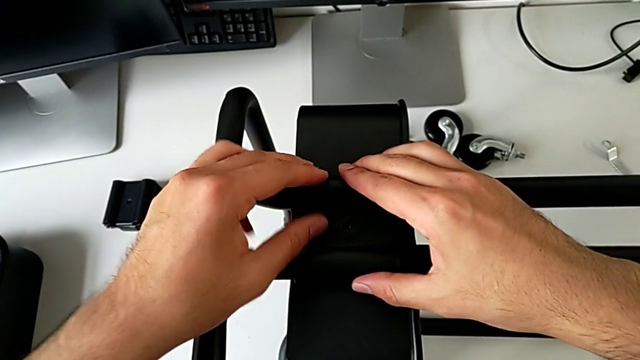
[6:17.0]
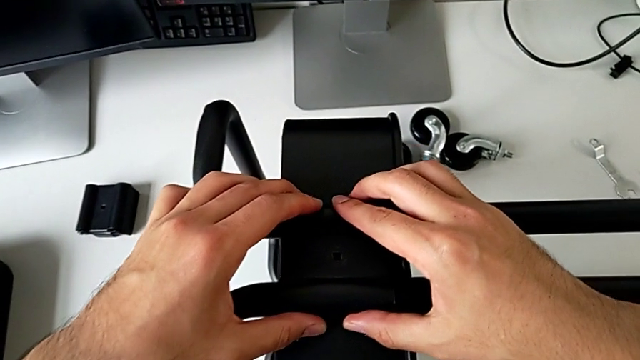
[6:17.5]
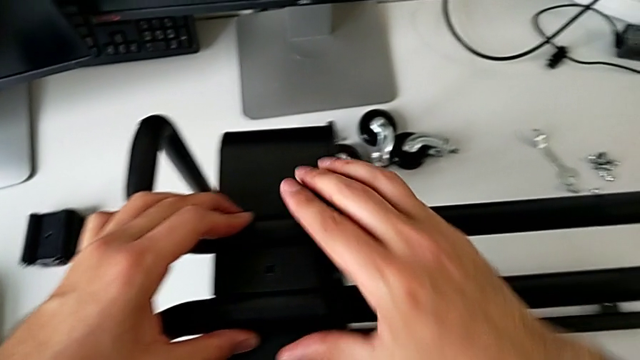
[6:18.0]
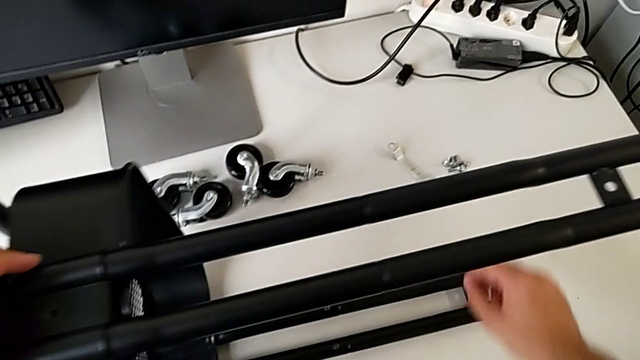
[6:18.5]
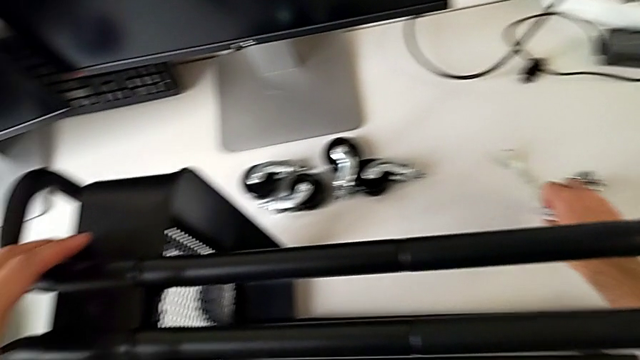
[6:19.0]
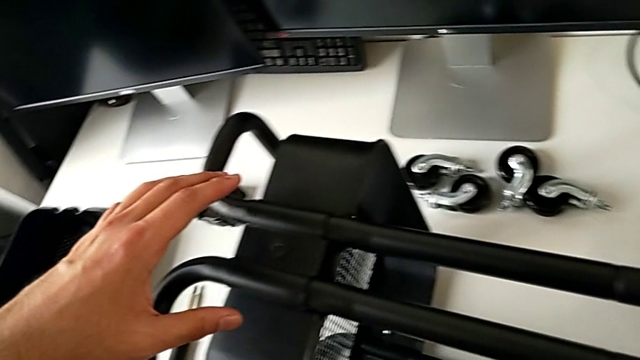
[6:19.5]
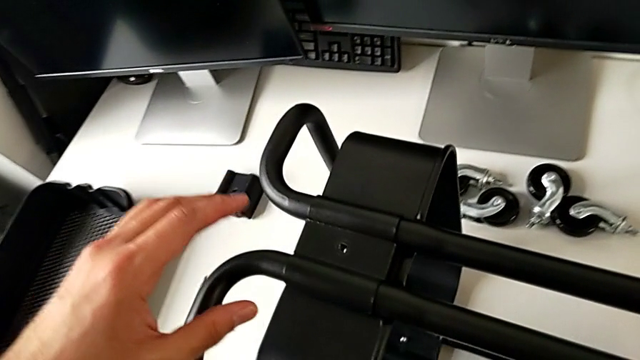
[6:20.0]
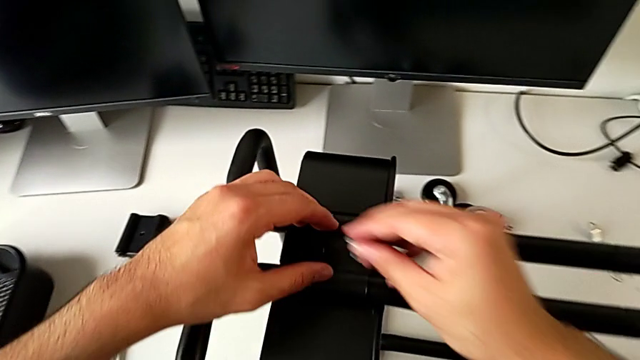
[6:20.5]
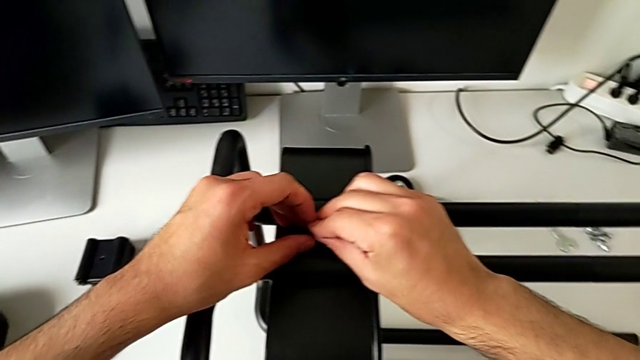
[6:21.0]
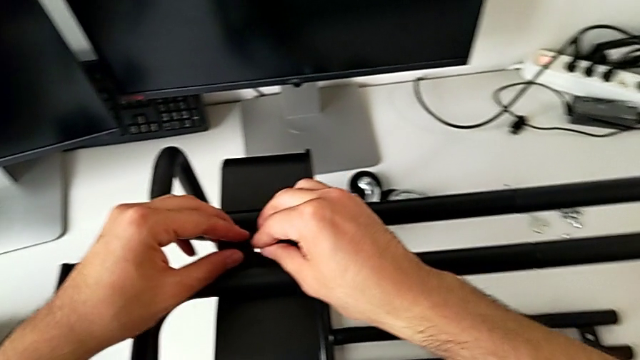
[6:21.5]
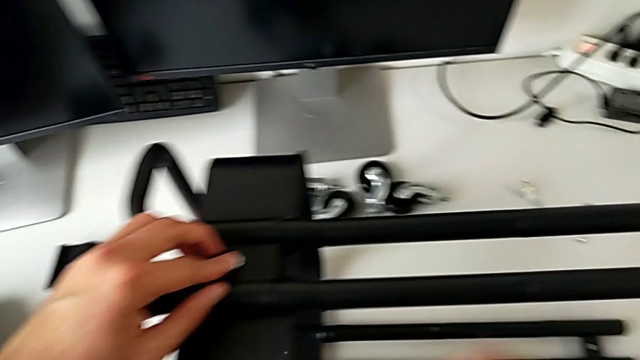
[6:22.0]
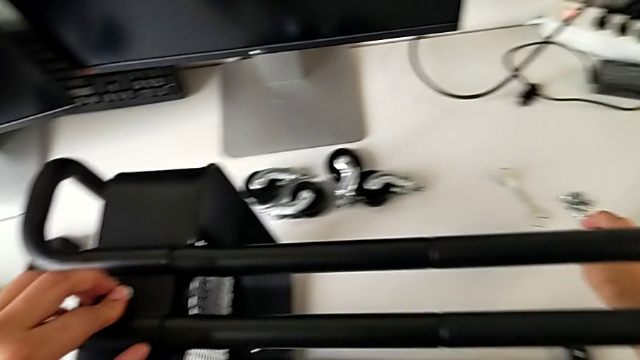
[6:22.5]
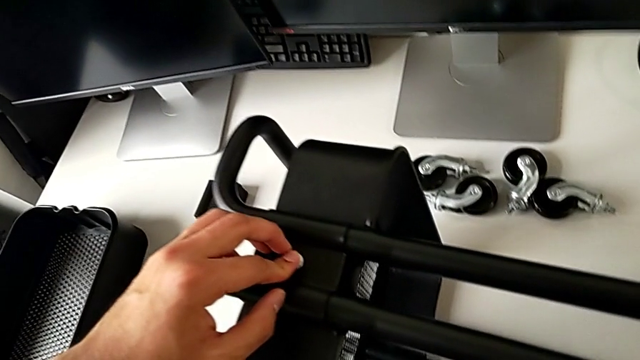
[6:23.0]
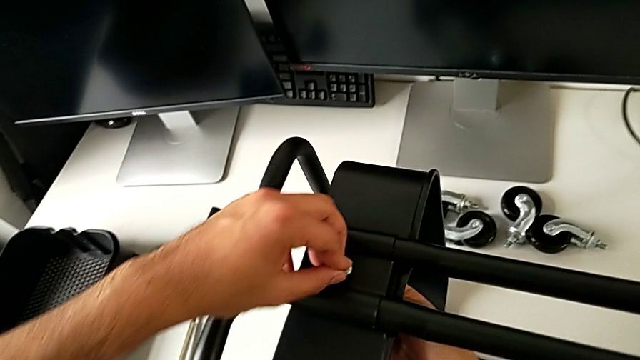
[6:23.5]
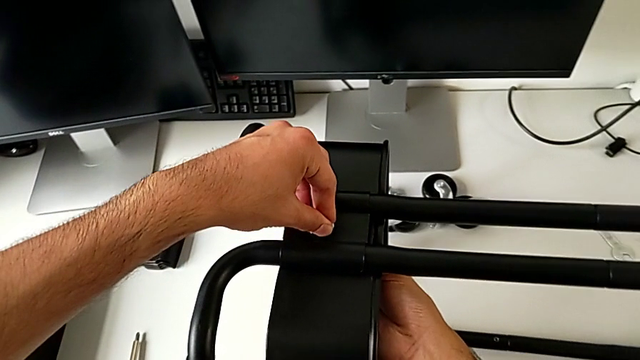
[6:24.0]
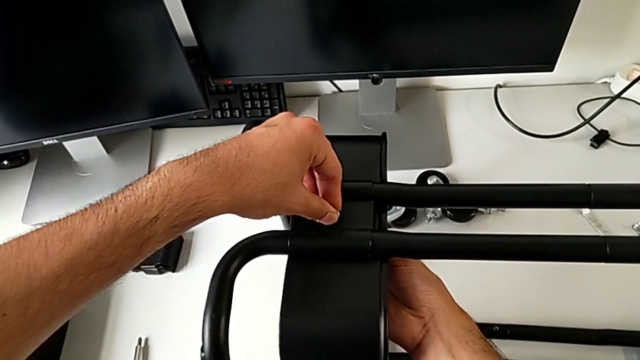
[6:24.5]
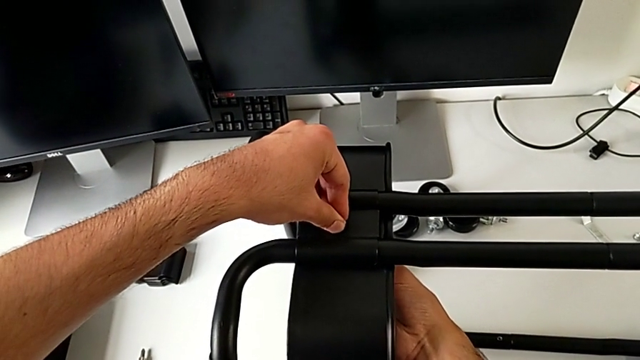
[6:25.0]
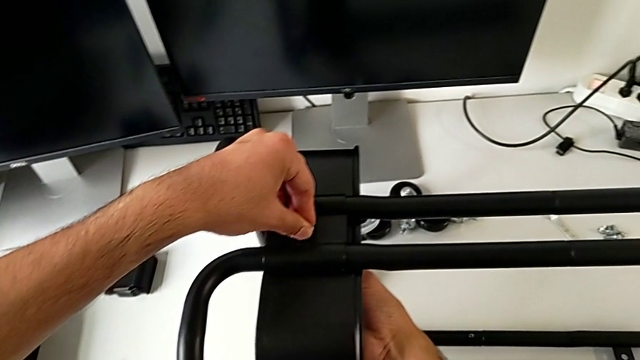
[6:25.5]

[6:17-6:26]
The camera wearer is assembling the bottom tray of the furniture. They assemble the bracket, insert the bolt, approach the hexagon cap nut and begin to screw the hexagon cap nut.

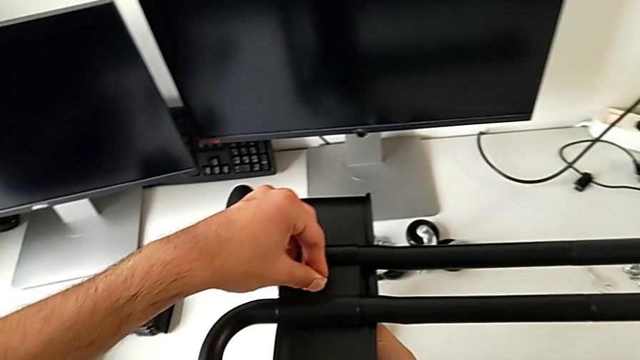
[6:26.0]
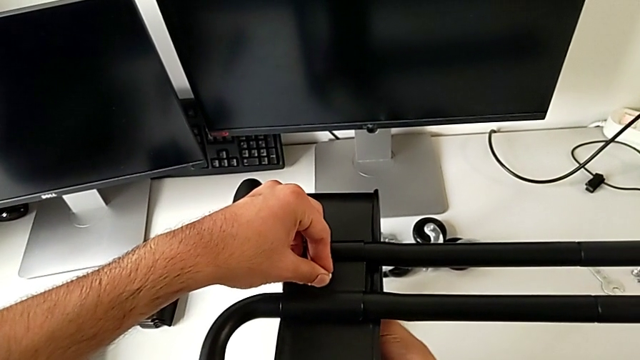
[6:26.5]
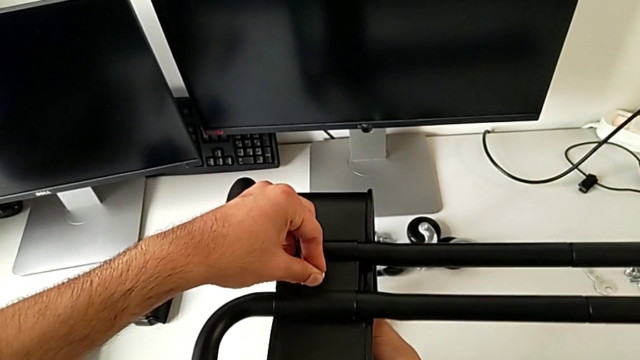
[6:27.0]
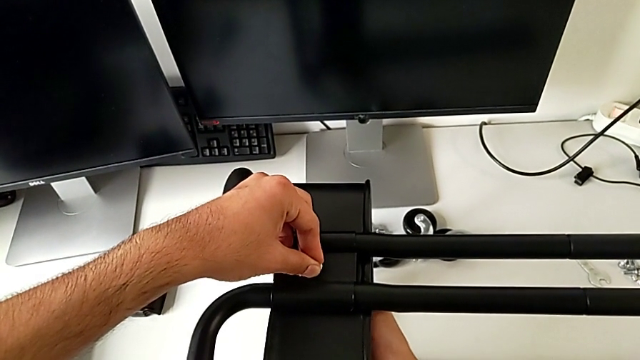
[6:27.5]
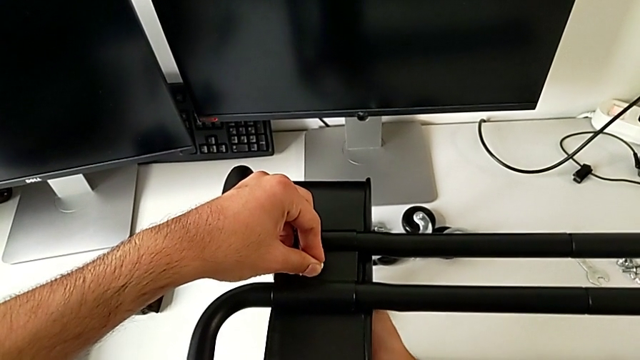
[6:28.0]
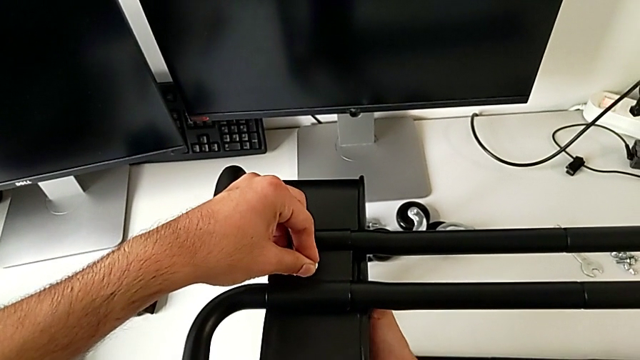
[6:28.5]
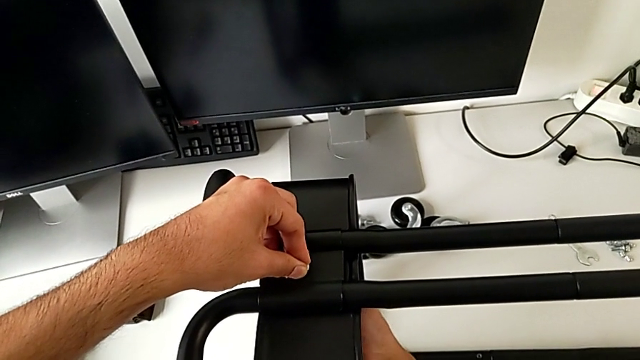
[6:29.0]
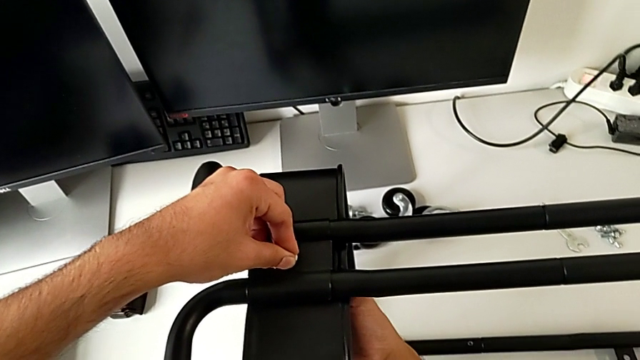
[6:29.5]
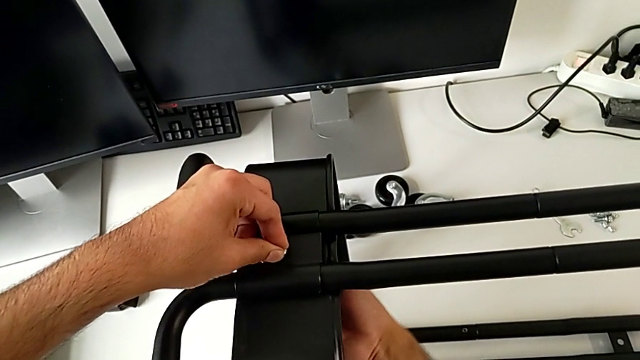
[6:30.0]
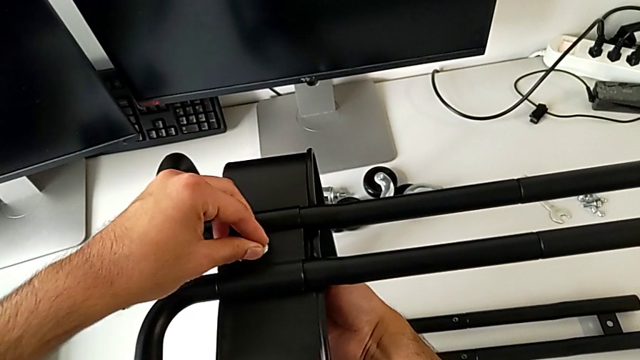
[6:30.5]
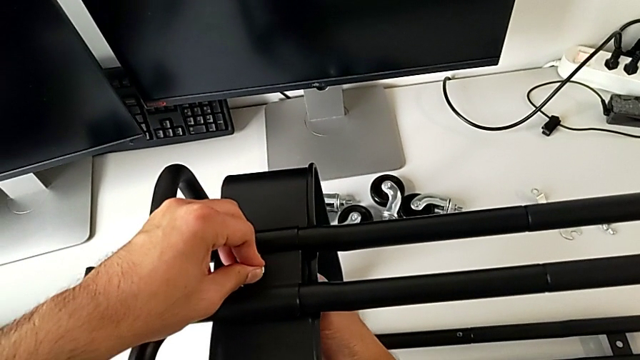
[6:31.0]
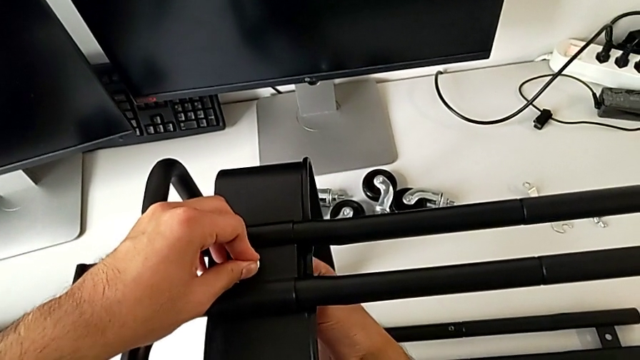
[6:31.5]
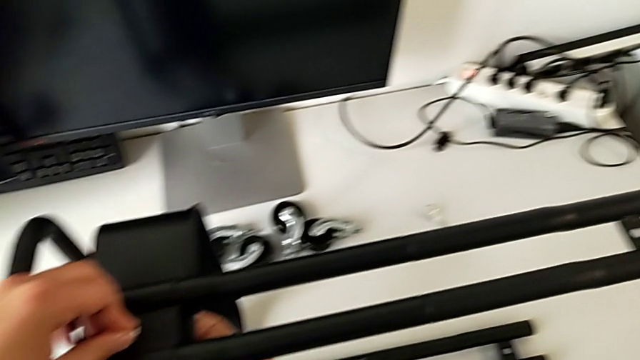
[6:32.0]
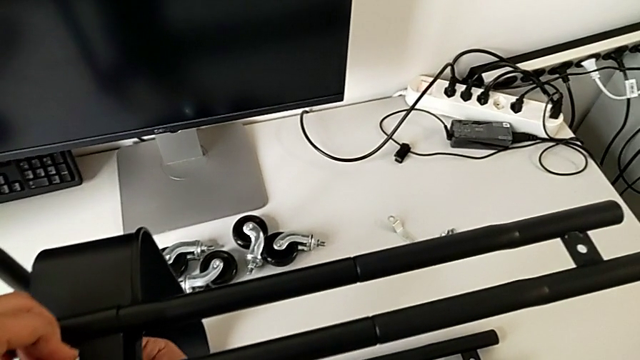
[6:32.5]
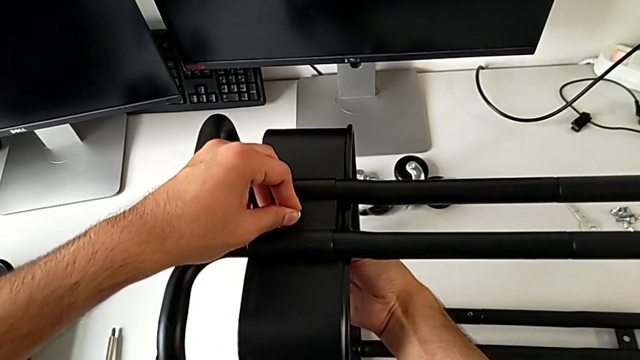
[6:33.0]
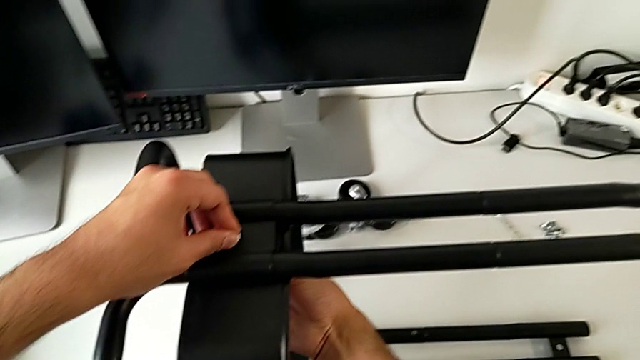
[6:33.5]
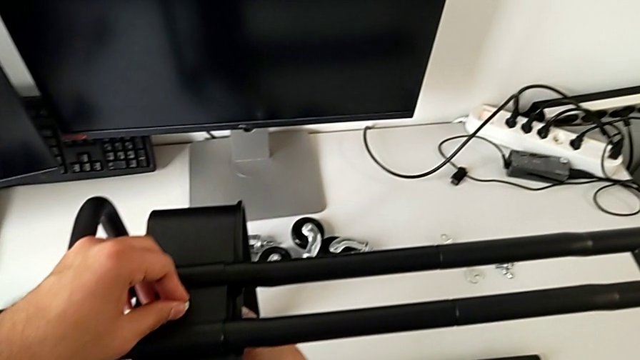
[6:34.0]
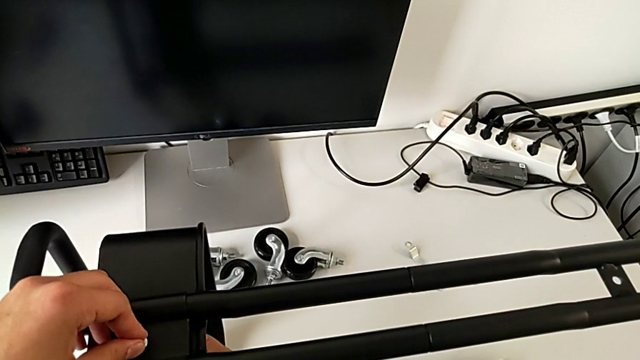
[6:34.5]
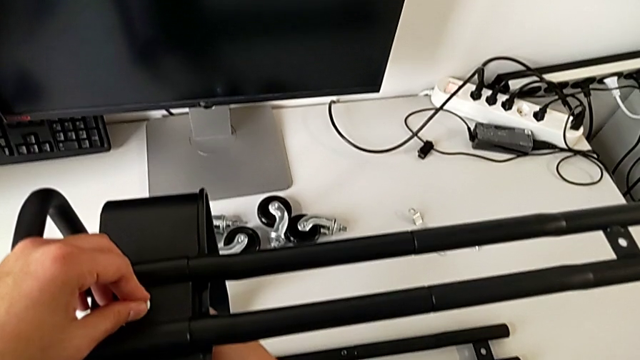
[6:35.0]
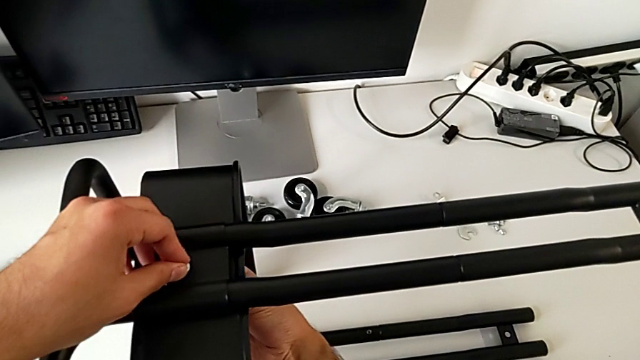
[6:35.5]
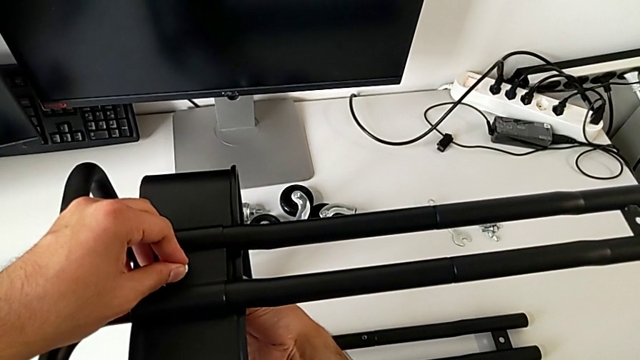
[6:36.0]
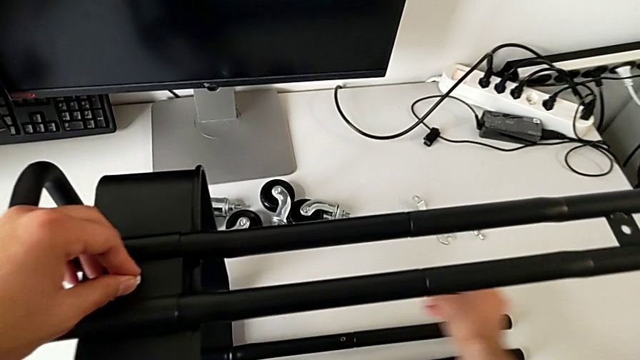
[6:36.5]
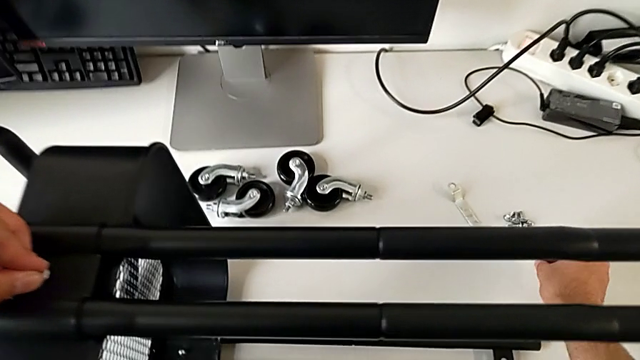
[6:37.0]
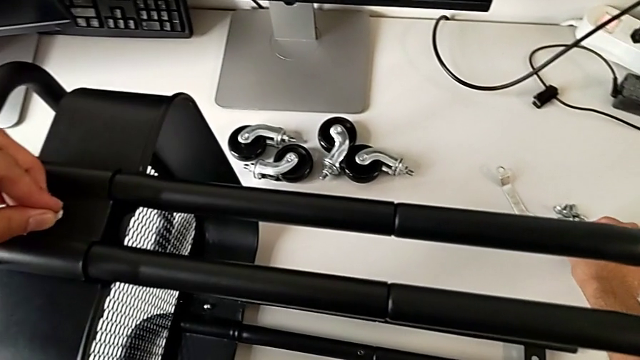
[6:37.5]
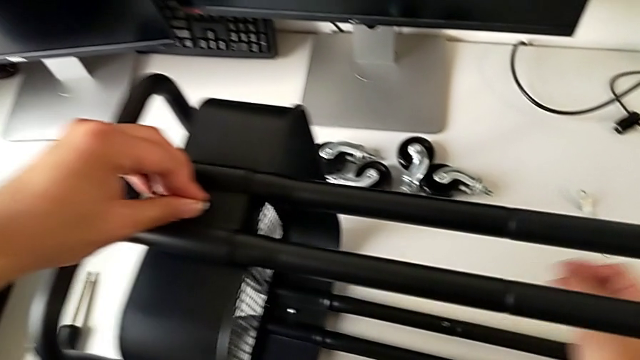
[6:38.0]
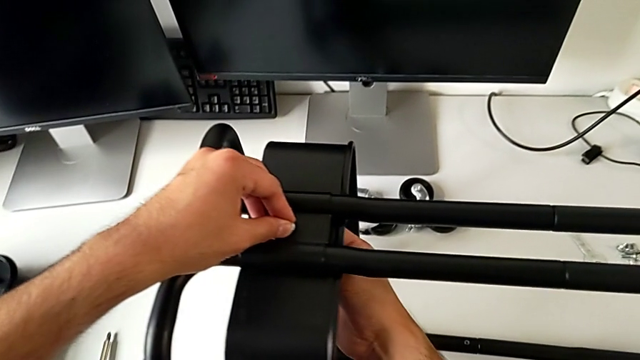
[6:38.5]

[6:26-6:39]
The camera wearer is assembling the bottom tray of the furniture. They keep screwing the hexagon cap nut and approach the hexagon cap nut.
